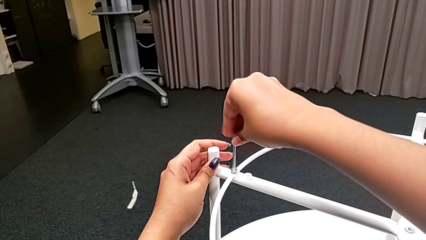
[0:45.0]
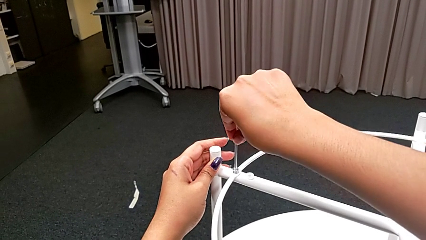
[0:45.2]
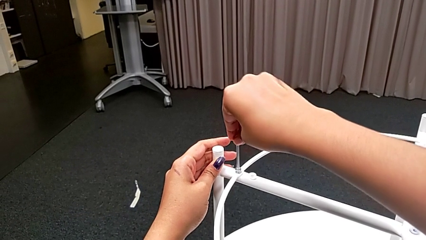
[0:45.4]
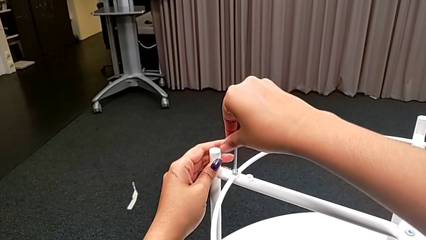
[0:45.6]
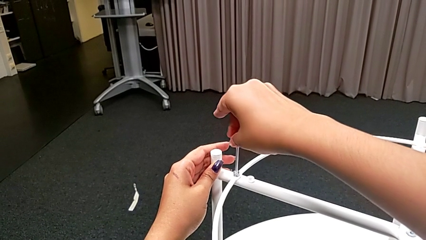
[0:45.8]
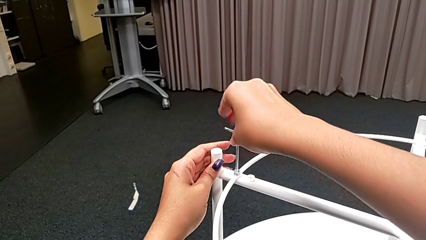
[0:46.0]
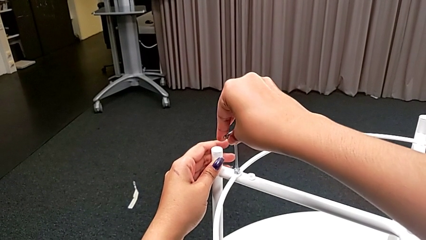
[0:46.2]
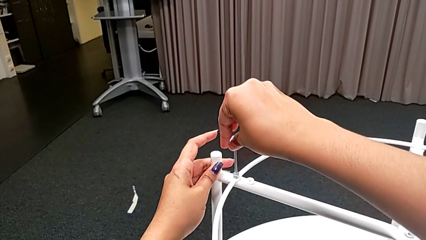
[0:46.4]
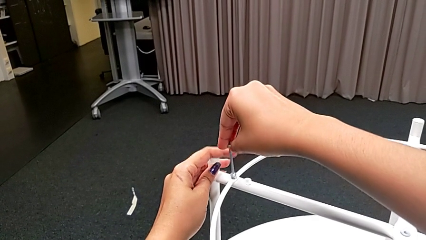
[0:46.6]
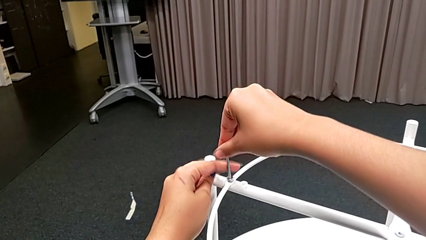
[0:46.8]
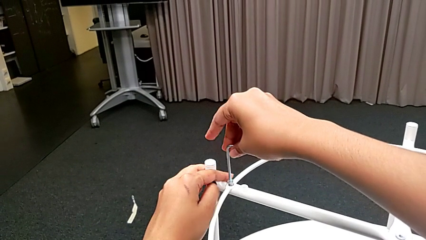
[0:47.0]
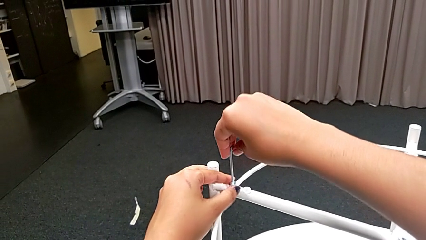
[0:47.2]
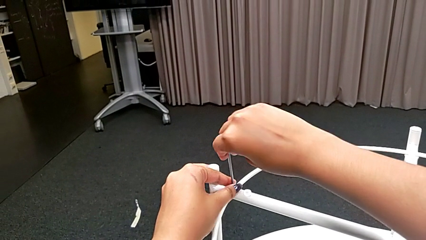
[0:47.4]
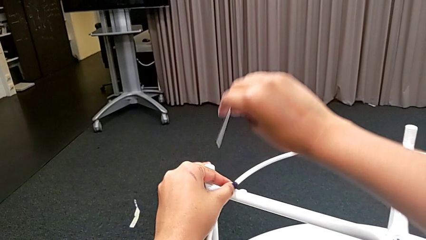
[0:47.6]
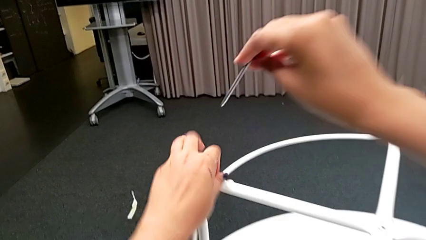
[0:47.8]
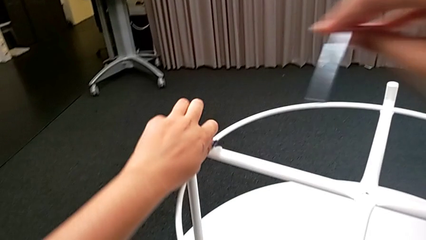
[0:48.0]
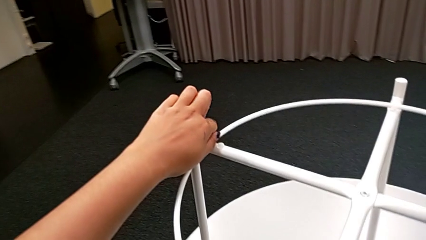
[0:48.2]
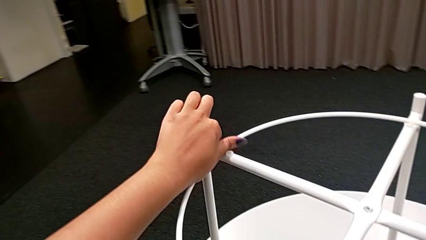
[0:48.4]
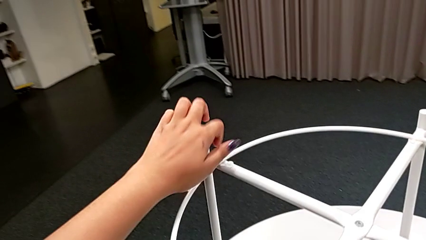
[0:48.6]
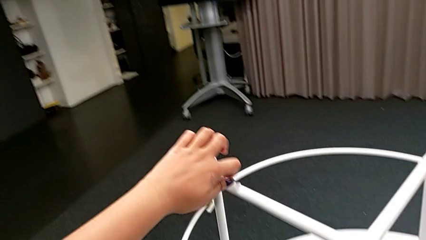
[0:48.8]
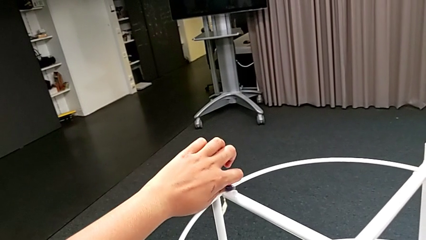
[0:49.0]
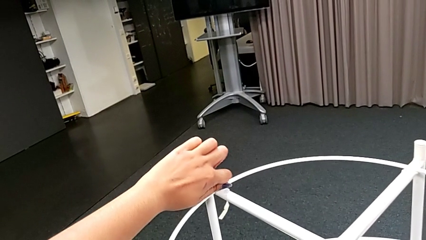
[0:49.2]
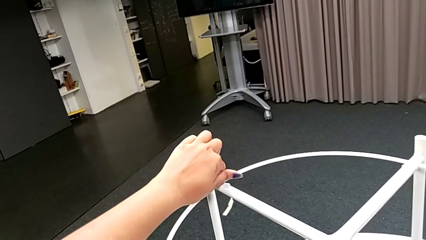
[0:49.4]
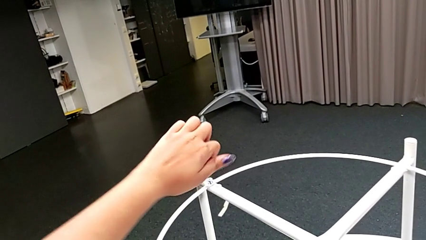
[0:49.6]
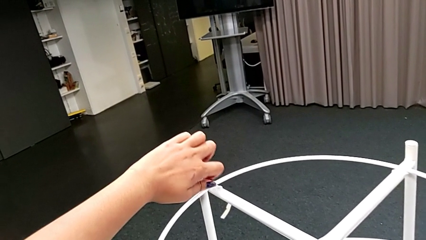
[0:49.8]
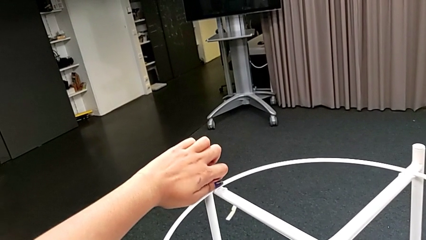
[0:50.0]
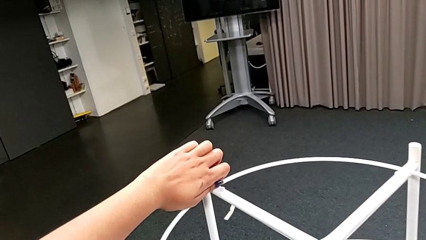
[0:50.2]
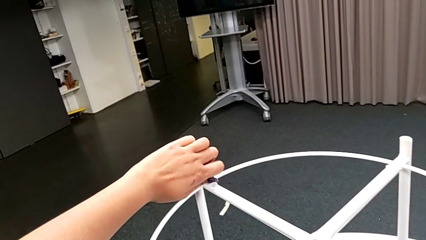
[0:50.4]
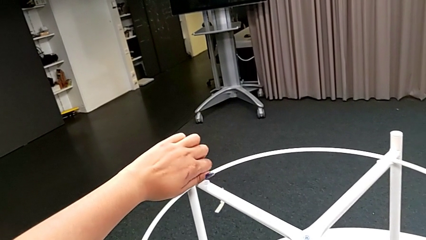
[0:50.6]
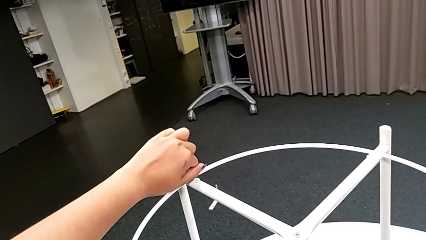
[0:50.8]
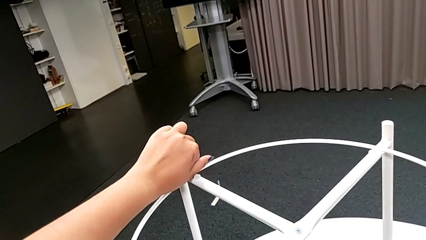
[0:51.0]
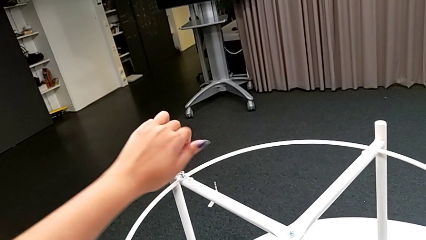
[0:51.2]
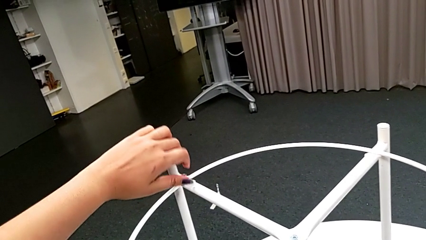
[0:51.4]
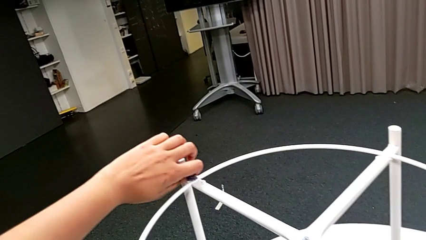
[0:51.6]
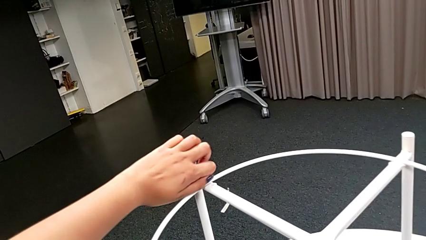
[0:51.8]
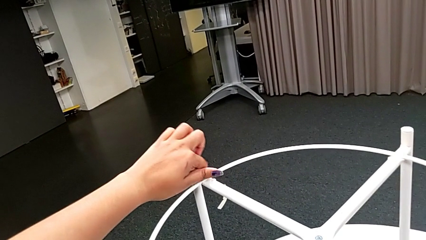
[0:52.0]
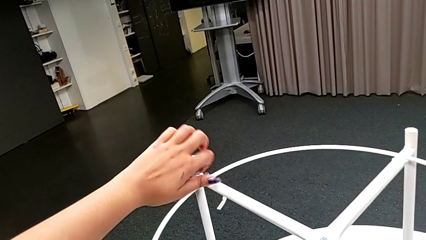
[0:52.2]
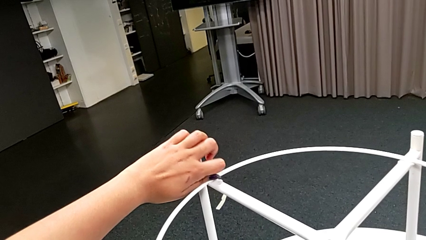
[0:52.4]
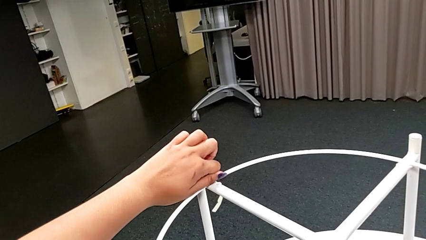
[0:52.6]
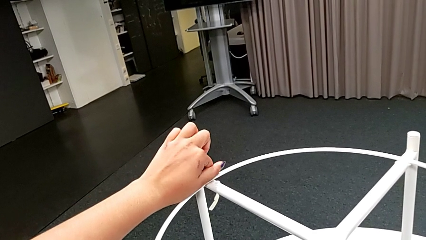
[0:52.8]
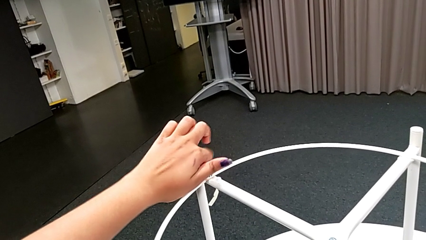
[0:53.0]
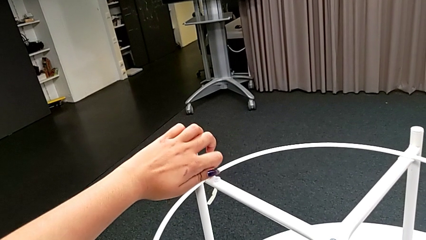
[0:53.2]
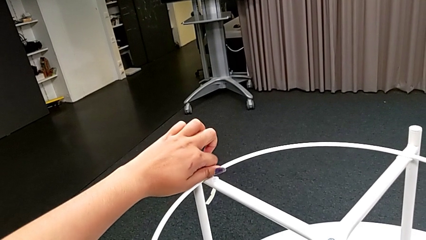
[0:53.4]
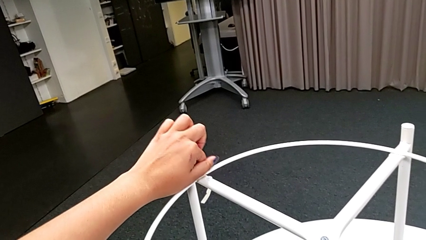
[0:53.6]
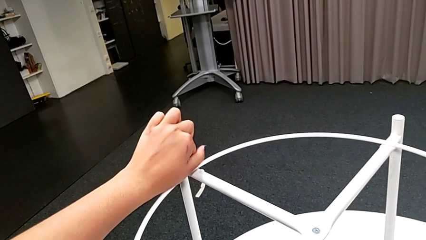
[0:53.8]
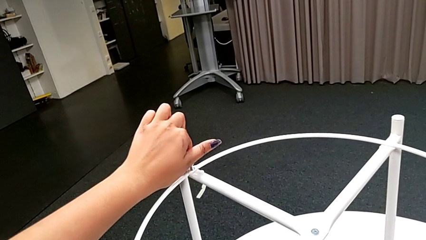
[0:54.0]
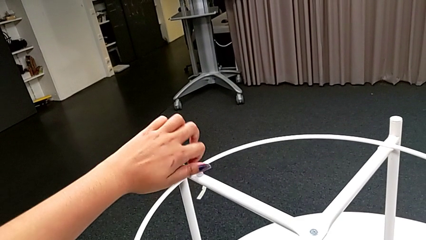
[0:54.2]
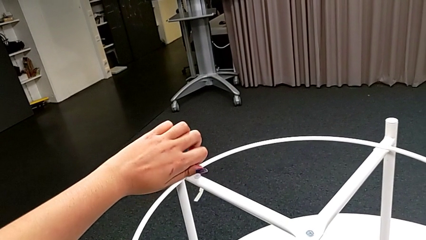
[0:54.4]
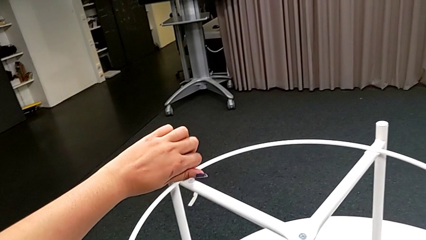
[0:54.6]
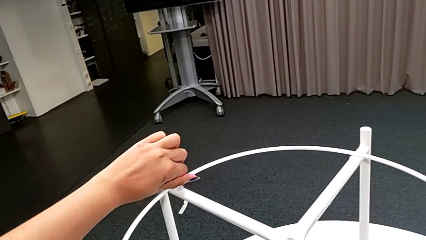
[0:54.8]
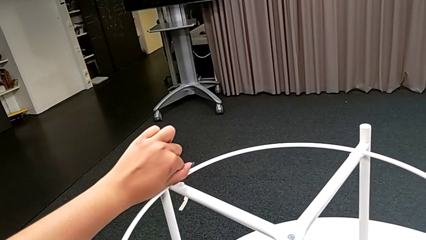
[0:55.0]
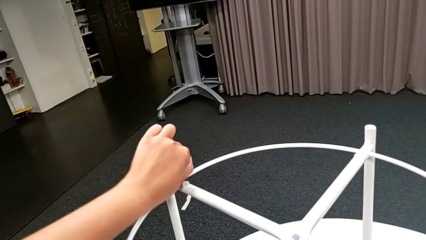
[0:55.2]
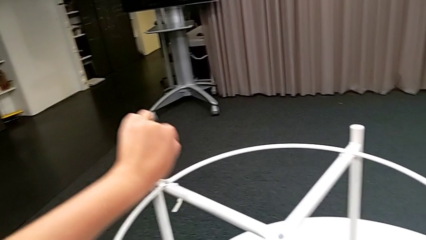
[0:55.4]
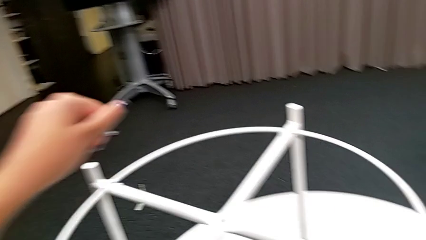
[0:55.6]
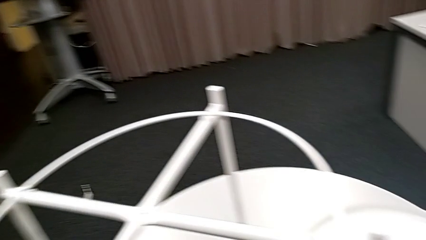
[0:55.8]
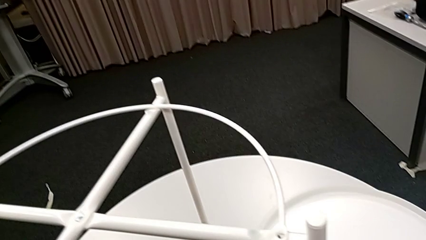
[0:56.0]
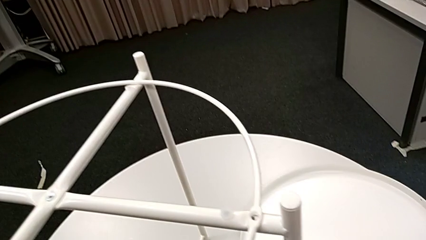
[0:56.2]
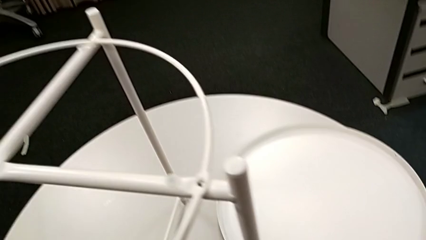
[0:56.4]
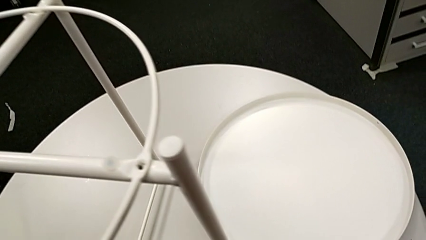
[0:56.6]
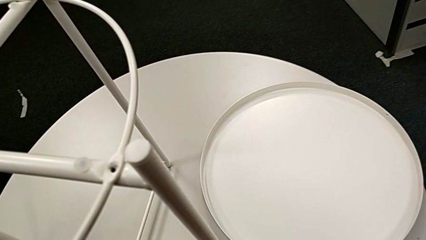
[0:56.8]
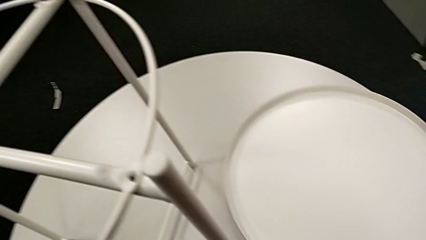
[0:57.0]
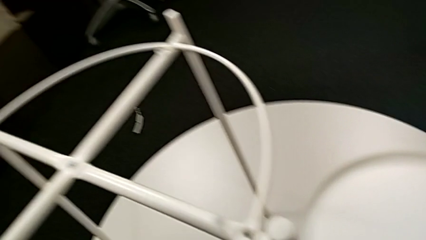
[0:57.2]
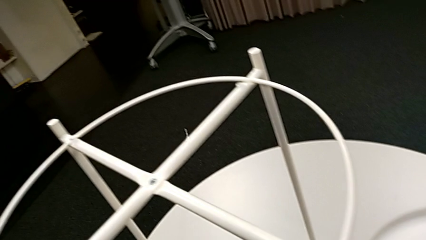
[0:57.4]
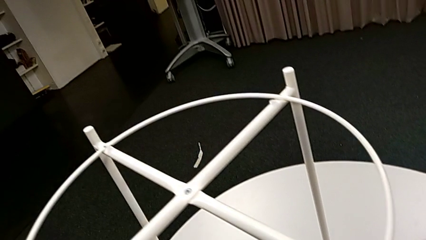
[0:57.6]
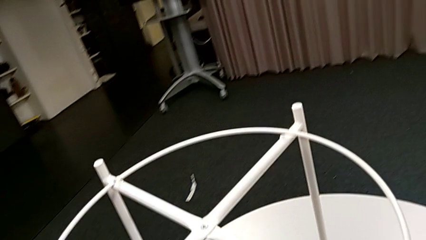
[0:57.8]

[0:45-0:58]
The camera wearer is unscrewing the second hex socket head. They unscrew the hex socket head, withdraw the Allen wrench, unscrew the hex socket head, disassemble it and place it.

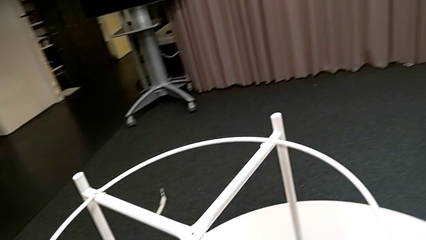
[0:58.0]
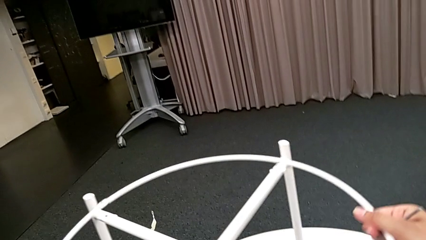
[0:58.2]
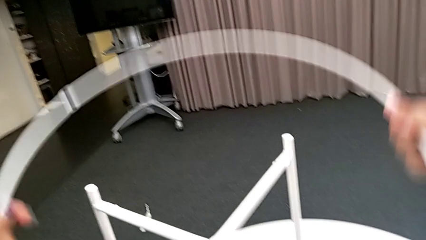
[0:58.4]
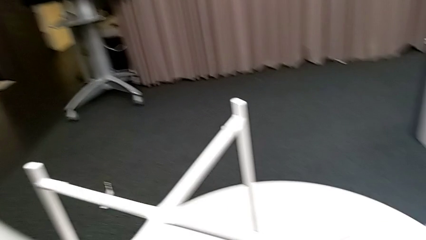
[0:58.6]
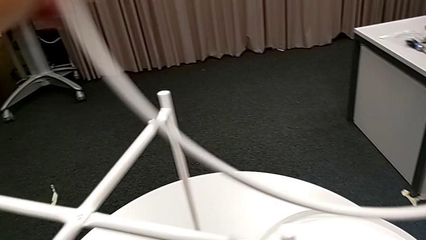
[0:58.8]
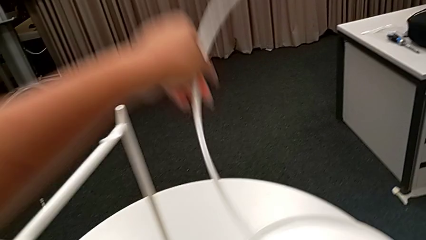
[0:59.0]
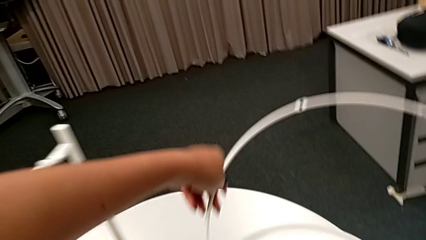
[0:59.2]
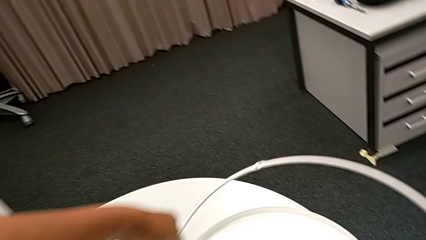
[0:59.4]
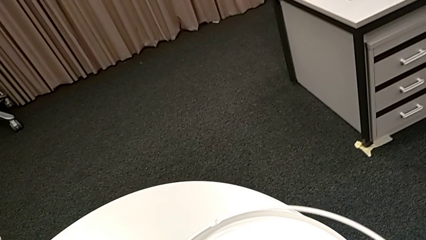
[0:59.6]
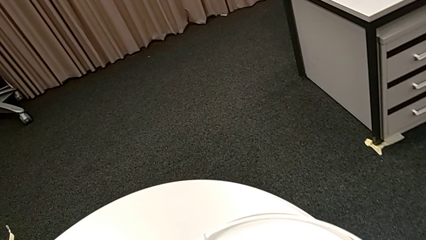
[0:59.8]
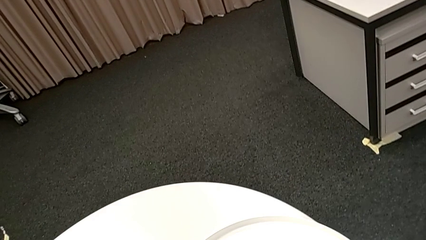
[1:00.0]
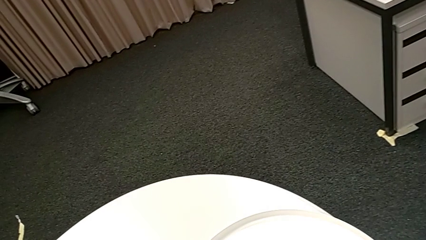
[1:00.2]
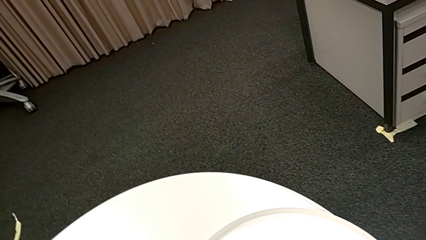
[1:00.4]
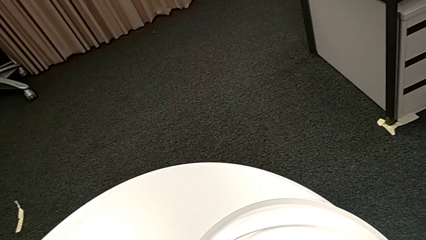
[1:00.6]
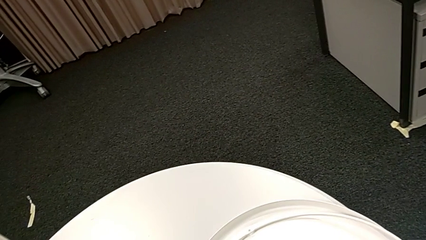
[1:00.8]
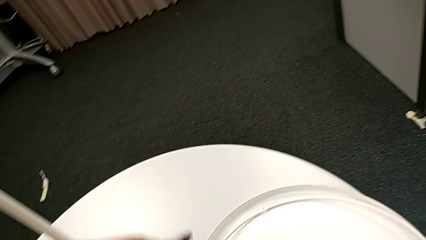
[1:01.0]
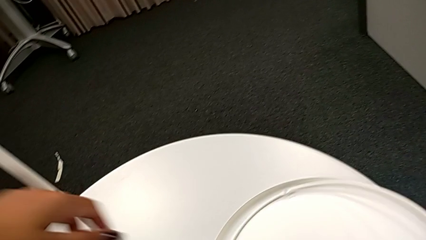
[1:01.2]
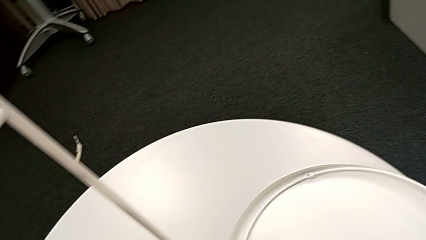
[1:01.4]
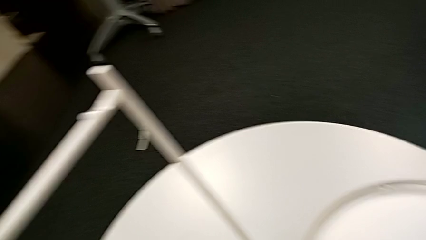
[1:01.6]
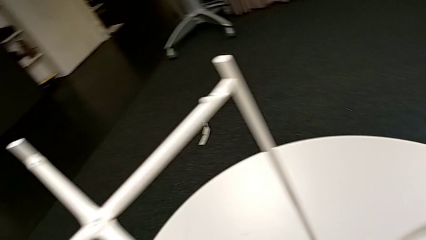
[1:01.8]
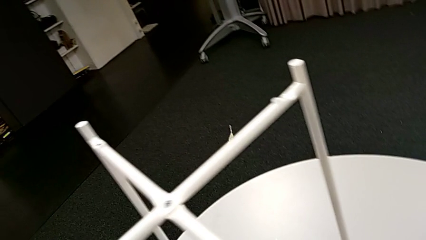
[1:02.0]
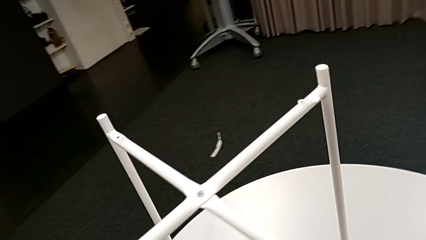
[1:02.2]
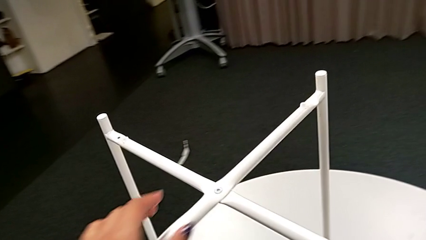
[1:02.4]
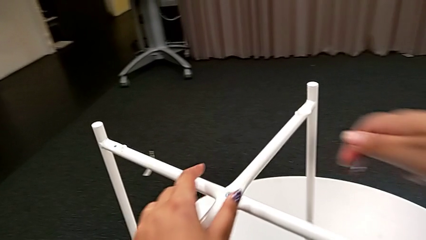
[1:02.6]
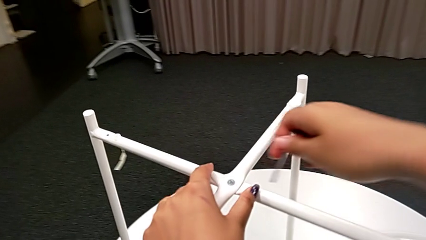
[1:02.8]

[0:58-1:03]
The camera wearer disassembles the circle. They disassemble the circle and place it.
